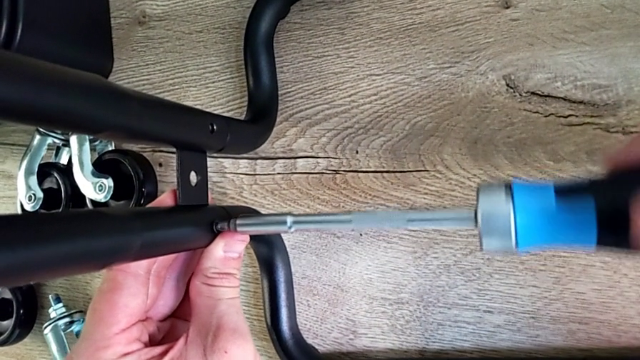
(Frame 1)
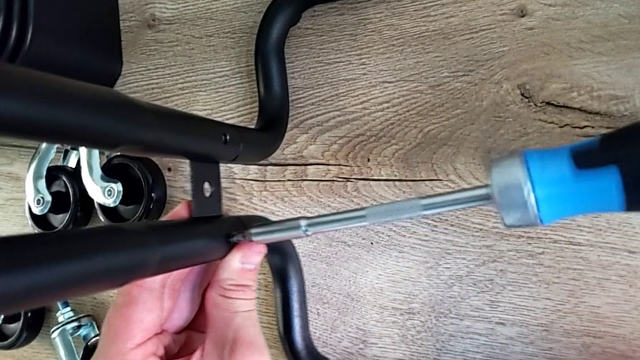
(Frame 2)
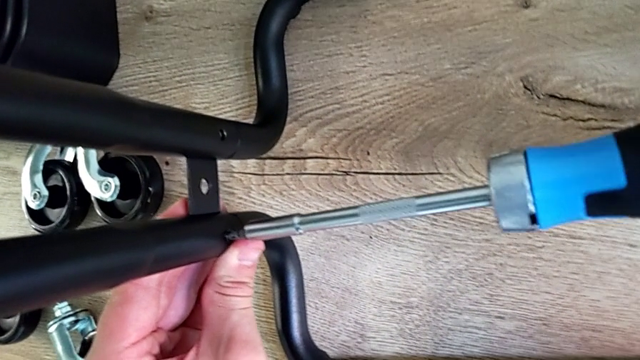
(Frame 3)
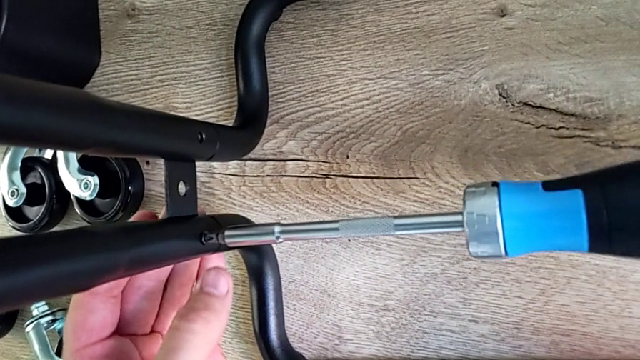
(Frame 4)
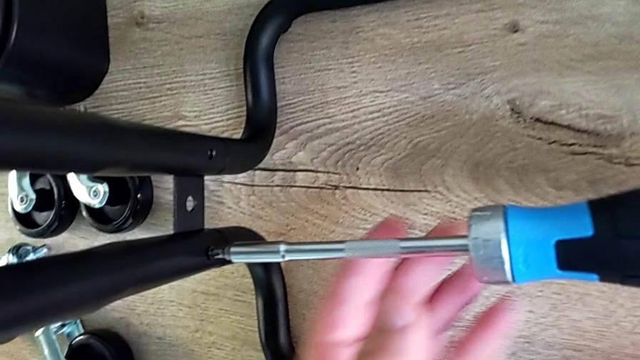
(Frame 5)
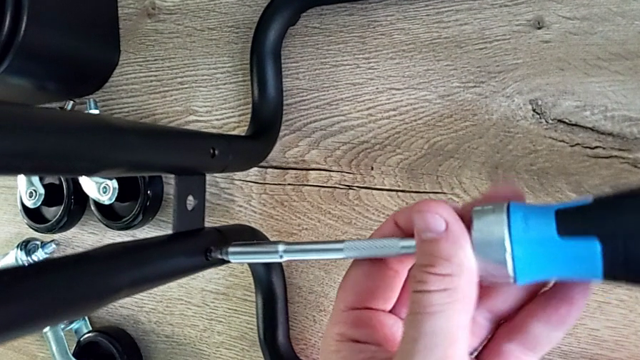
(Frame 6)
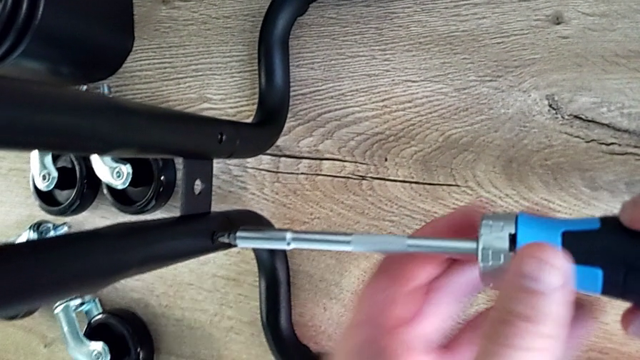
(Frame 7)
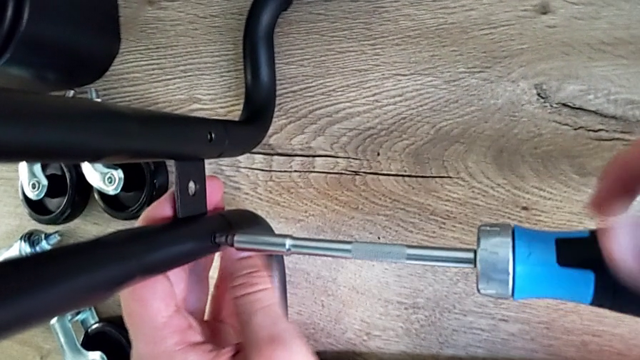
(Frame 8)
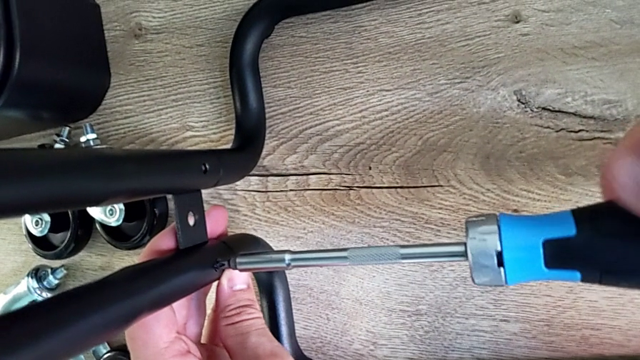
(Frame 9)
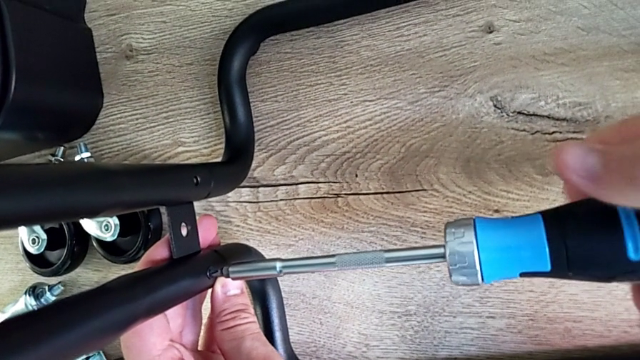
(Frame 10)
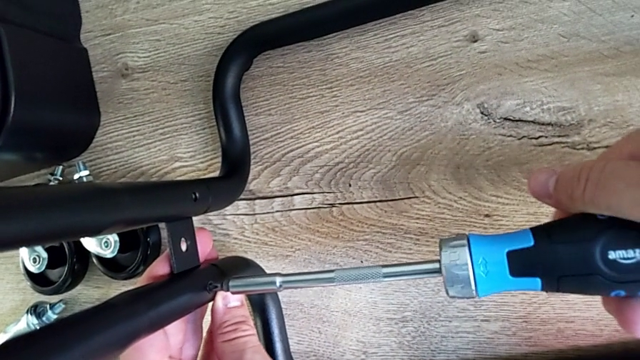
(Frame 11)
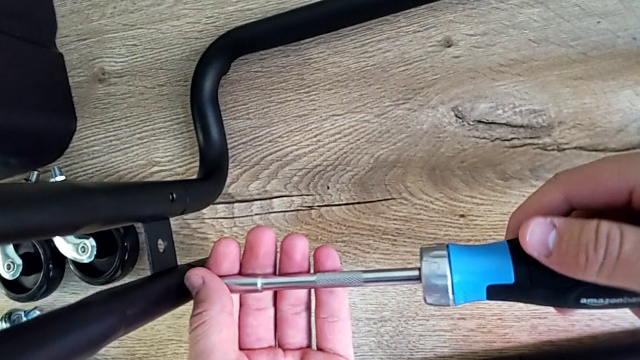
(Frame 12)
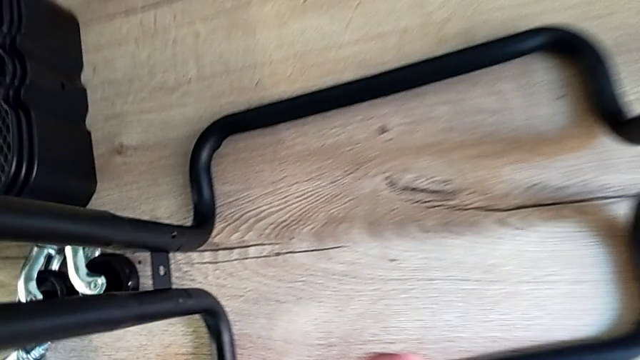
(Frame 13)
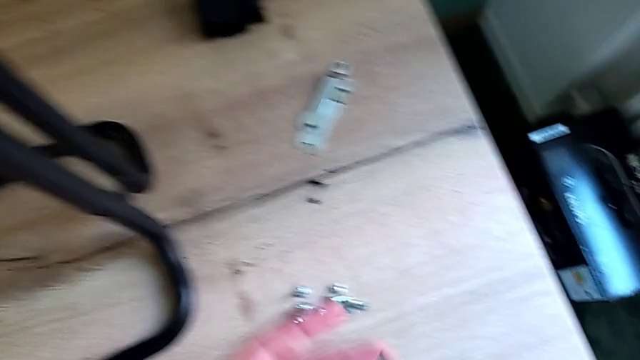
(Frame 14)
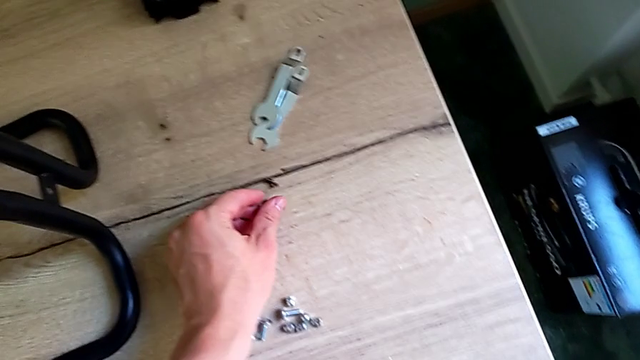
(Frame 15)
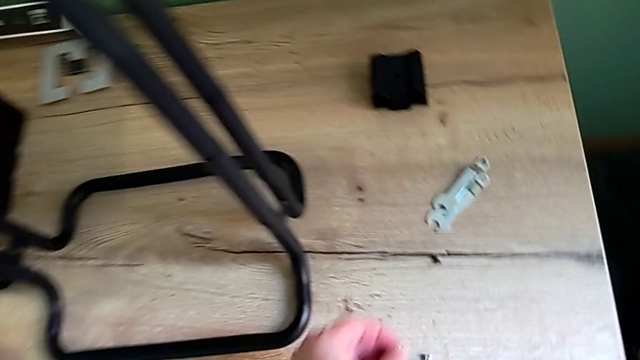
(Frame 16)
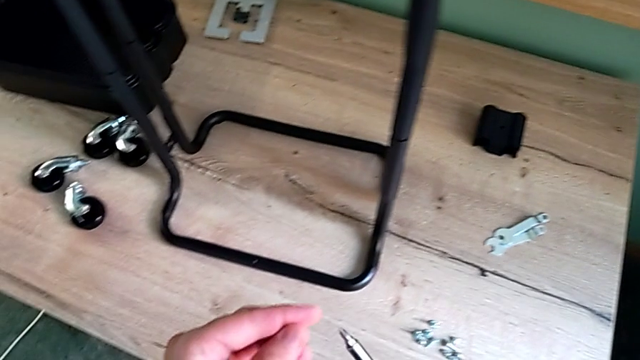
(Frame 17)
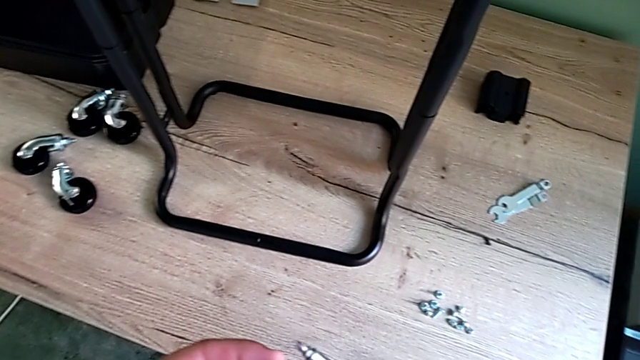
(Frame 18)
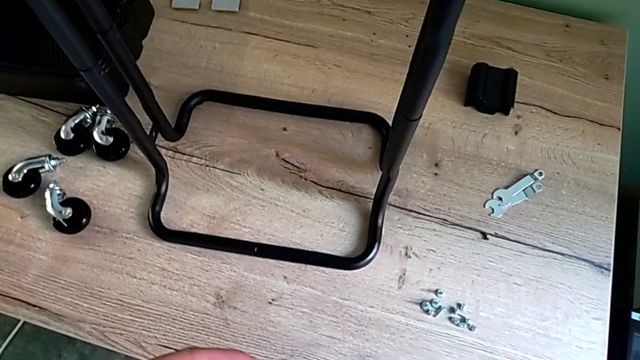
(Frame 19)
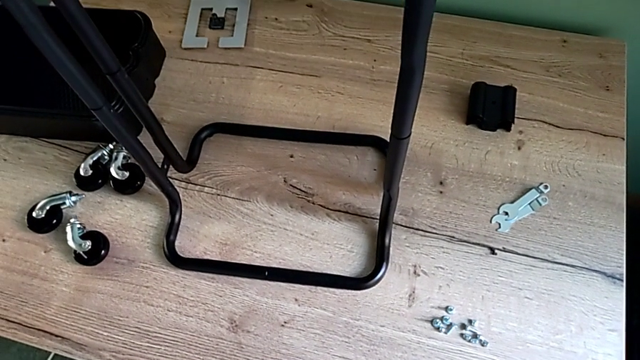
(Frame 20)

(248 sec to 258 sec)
The camera wearer is screwing the left bar into the base of the rolling cart. They keep screwing the screw and grab the screw.

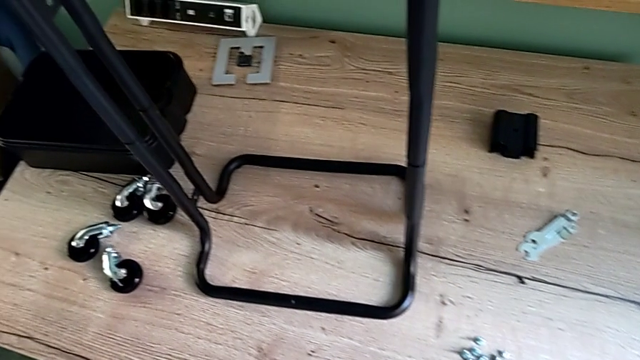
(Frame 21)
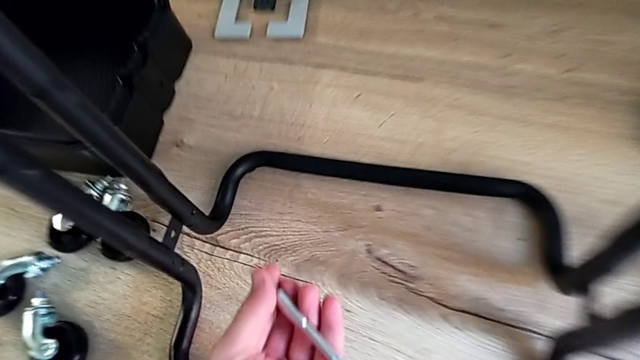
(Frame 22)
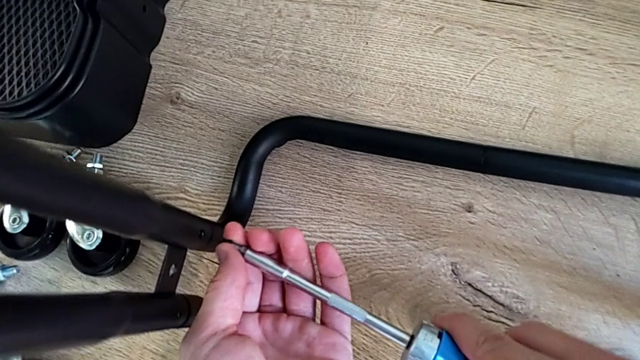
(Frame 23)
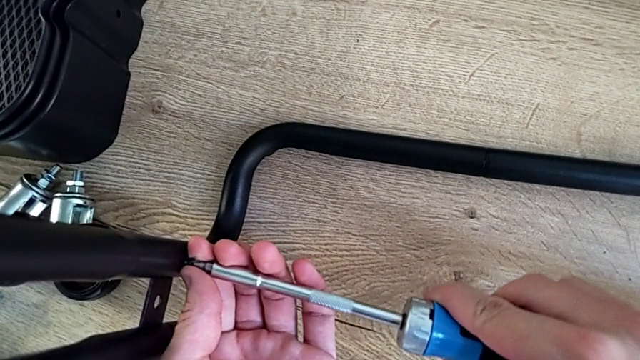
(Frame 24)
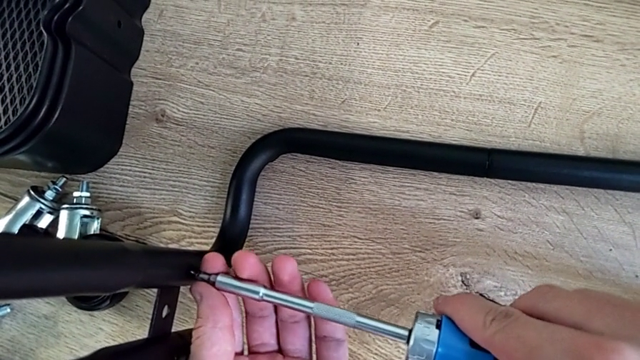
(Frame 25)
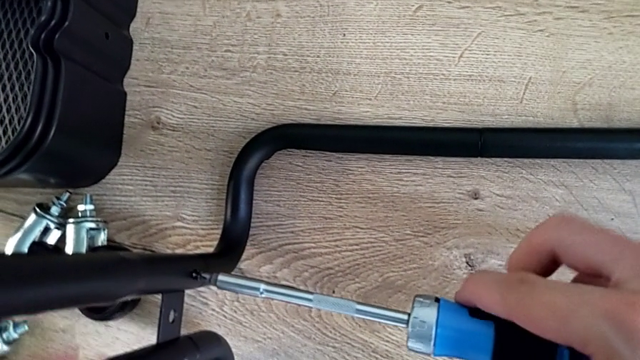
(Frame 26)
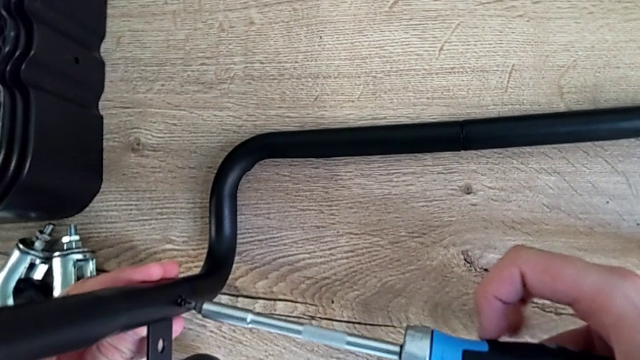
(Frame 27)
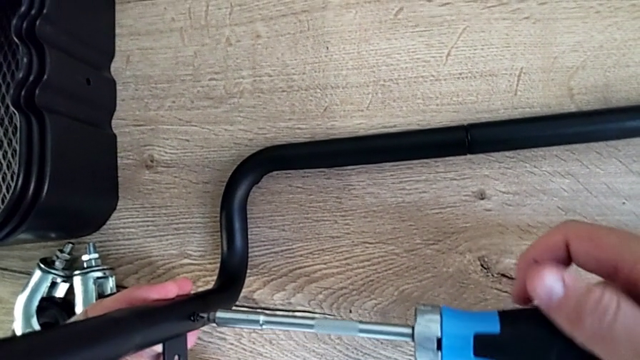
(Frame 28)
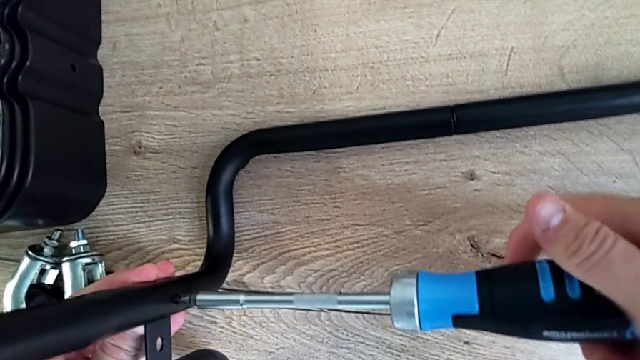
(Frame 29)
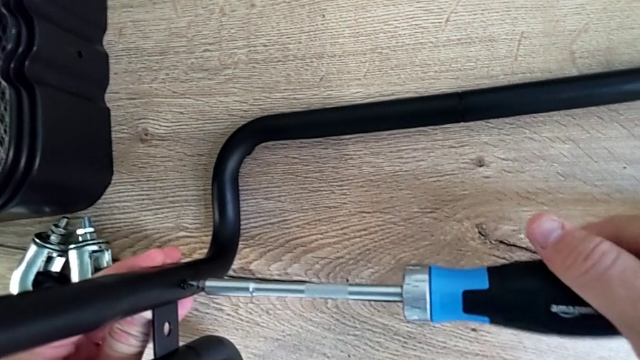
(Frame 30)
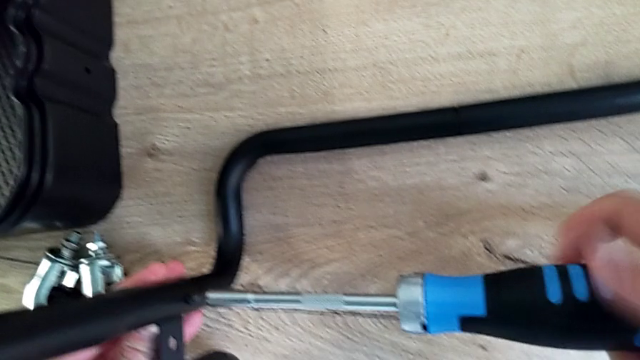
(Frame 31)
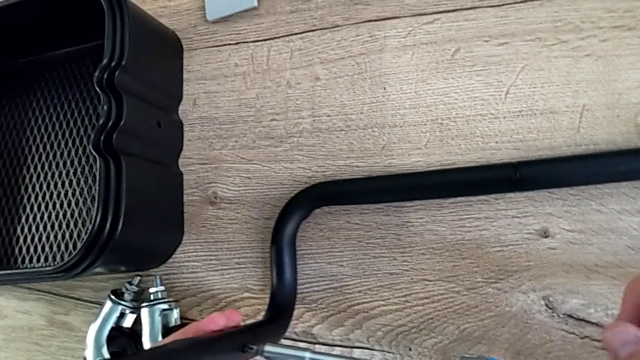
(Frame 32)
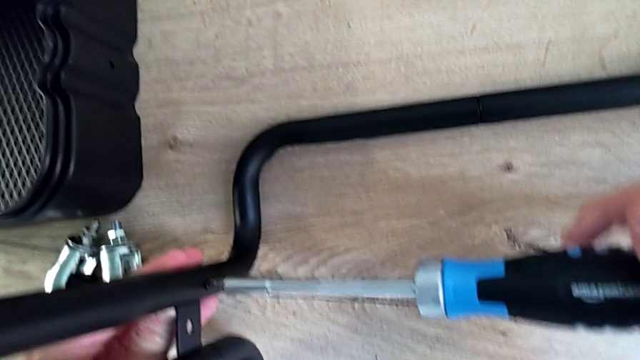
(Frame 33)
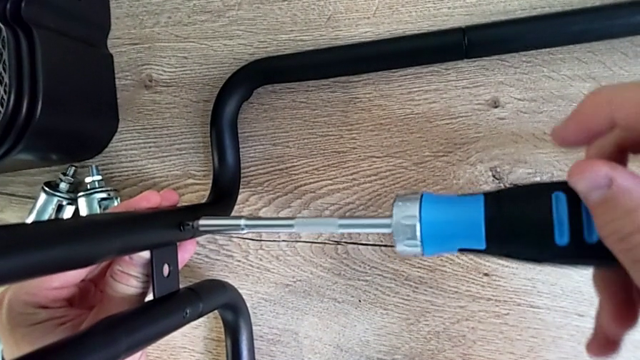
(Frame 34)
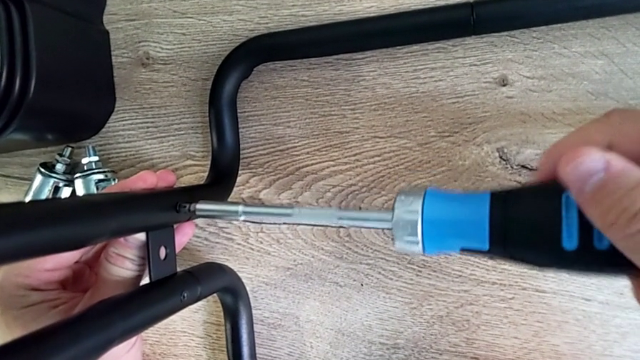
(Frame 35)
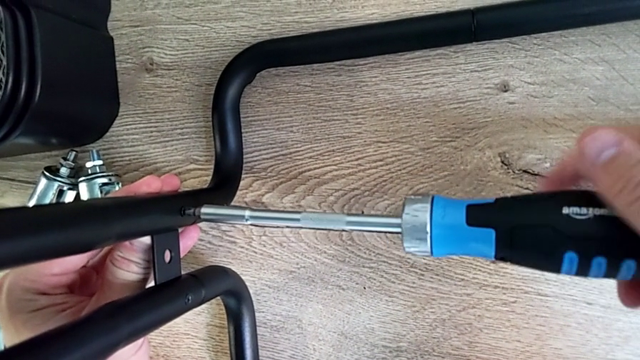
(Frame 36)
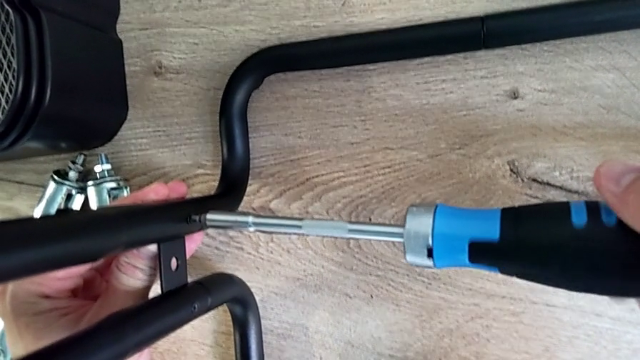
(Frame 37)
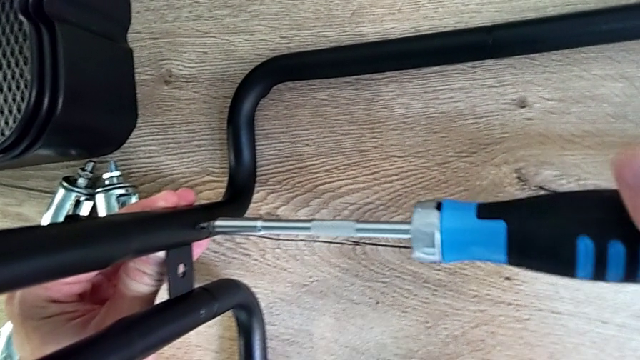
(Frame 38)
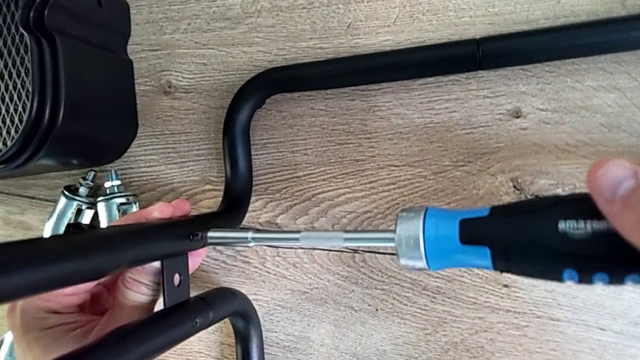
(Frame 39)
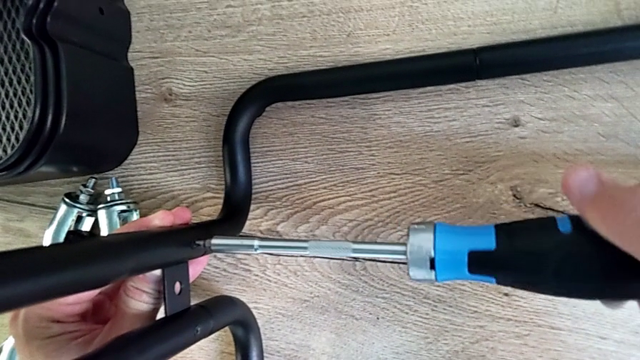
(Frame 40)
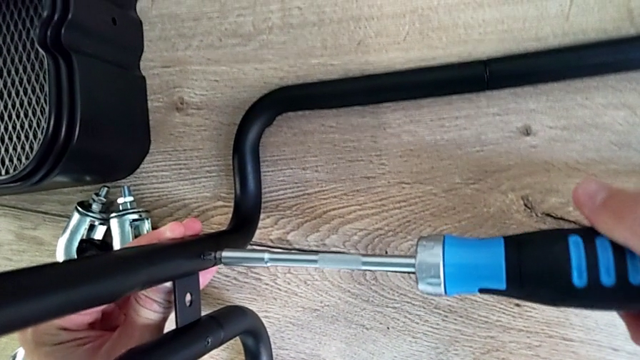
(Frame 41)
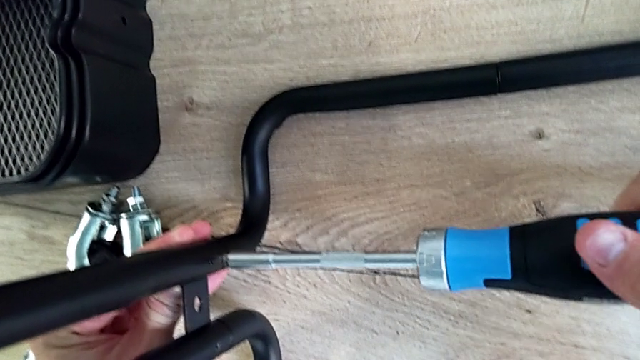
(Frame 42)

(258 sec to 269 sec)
The camera wearer is screwing the left bar into the base of the rolling cart. They begin to screw the screw.
